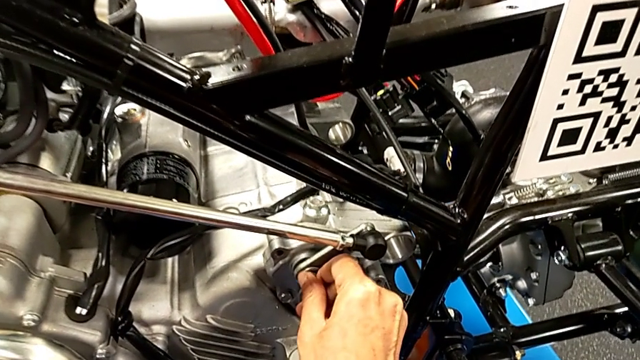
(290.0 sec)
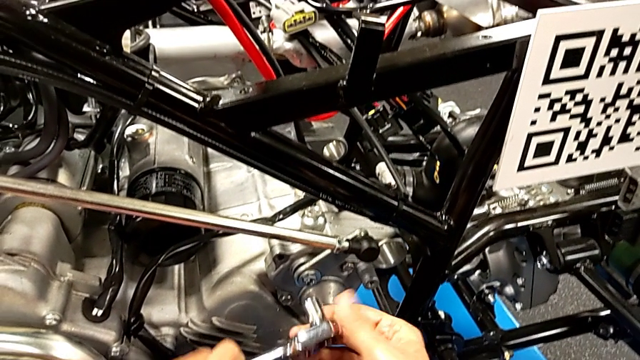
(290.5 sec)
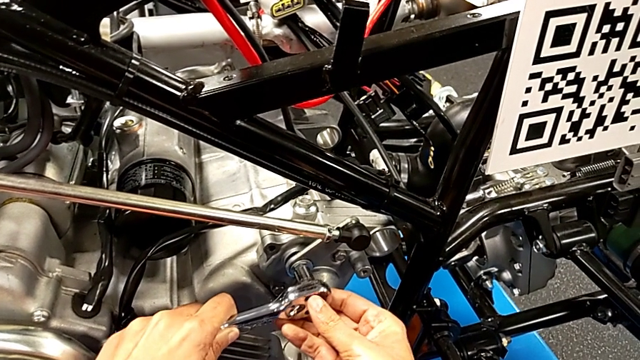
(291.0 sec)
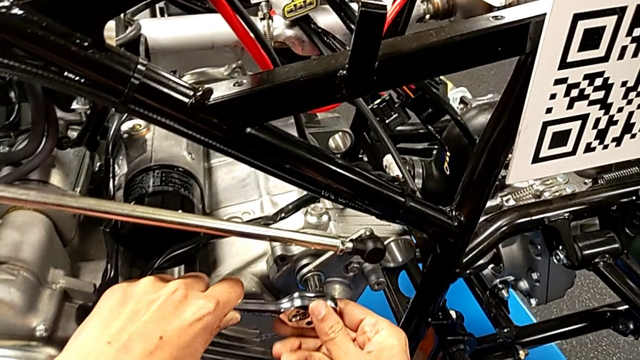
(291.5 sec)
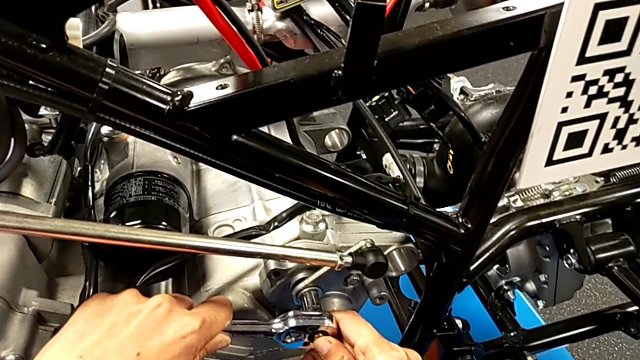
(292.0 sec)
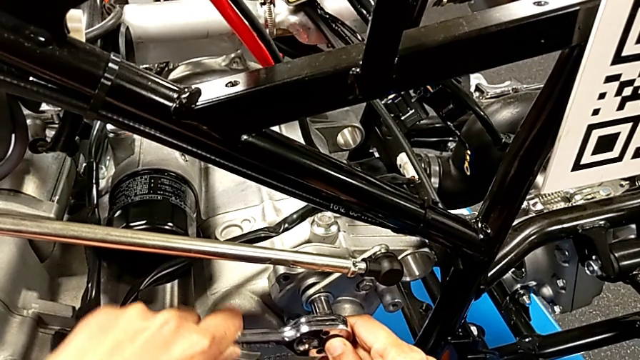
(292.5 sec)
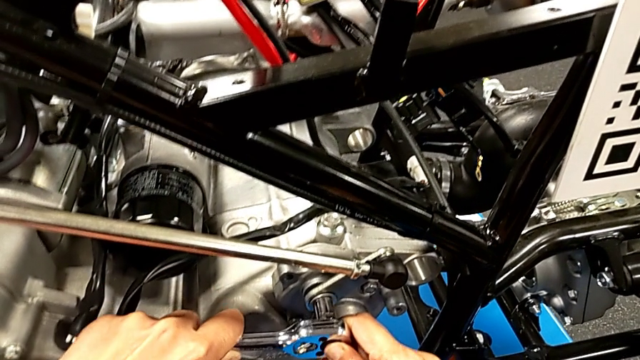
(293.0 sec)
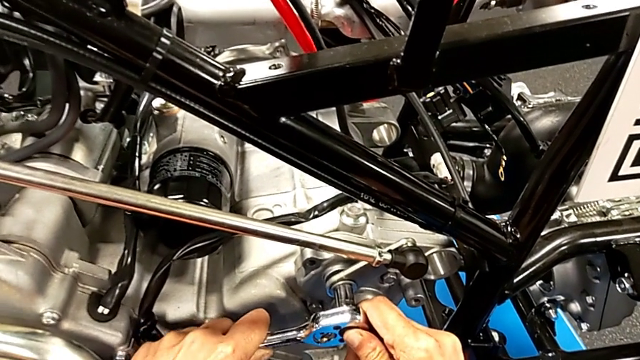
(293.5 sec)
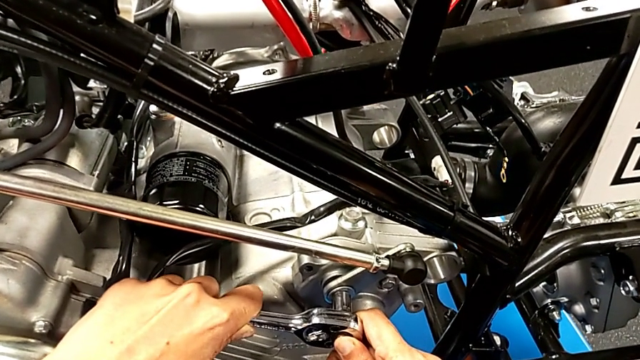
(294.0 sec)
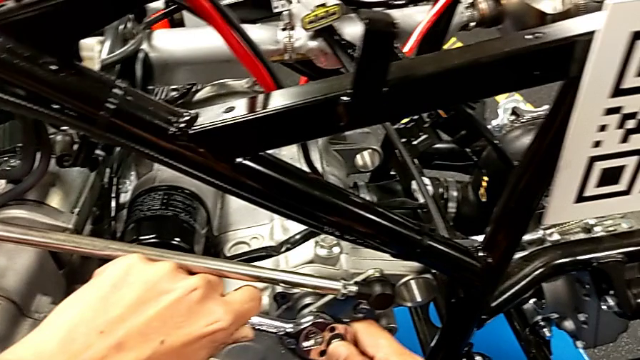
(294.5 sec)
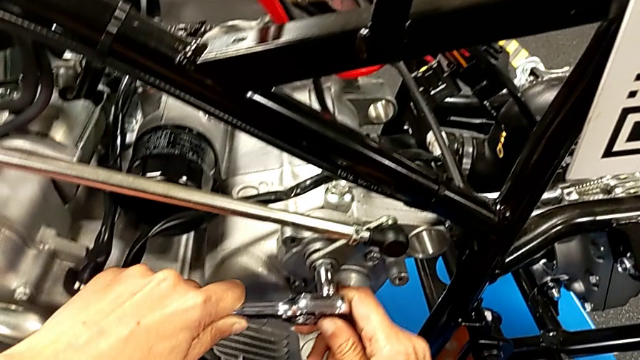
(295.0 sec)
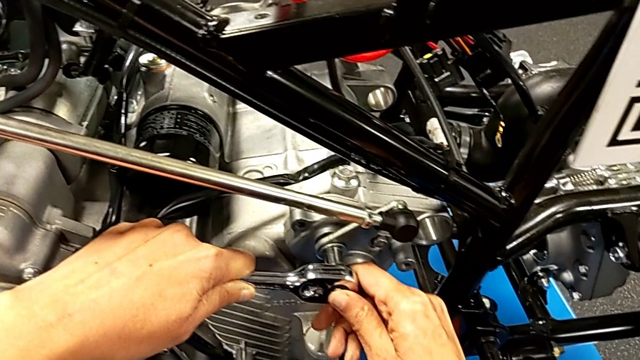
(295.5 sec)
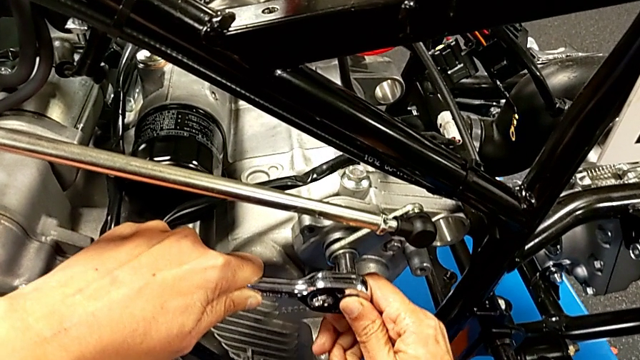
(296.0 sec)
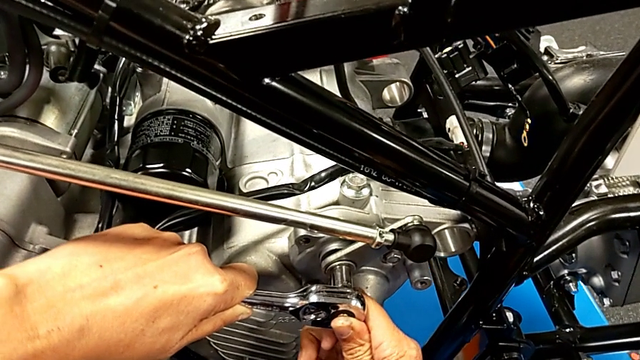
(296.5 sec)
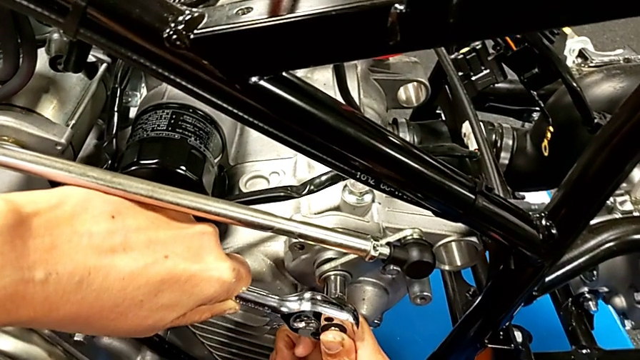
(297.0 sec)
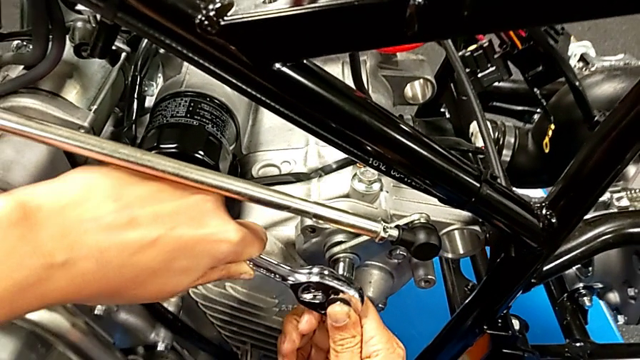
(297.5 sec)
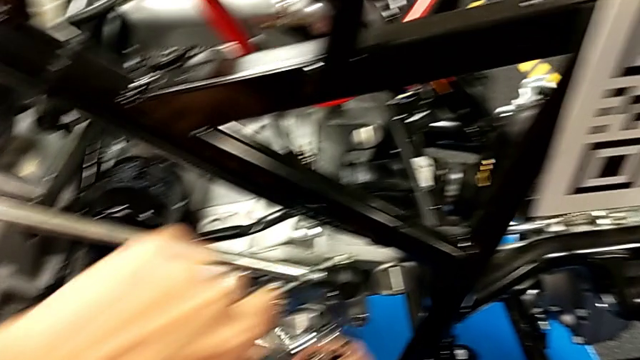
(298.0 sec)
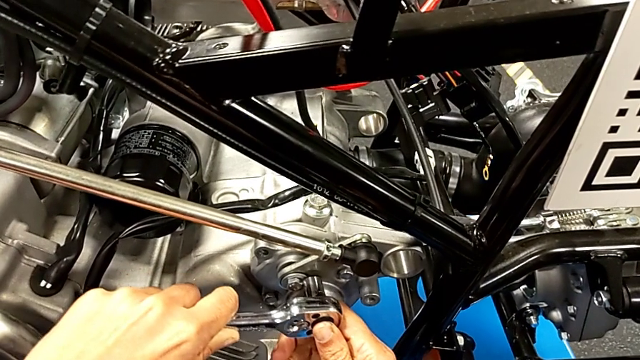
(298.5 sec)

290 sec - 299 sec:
The camera wearer is unscrewing the washer using the ratchet. They inspect the bolt, insert the ratchet with the left hand and begin to wrongly rotate it with the left hand.

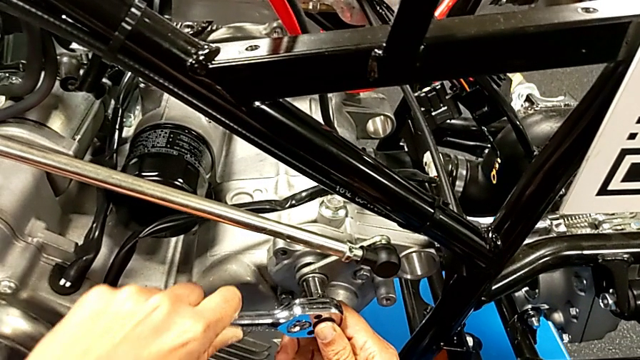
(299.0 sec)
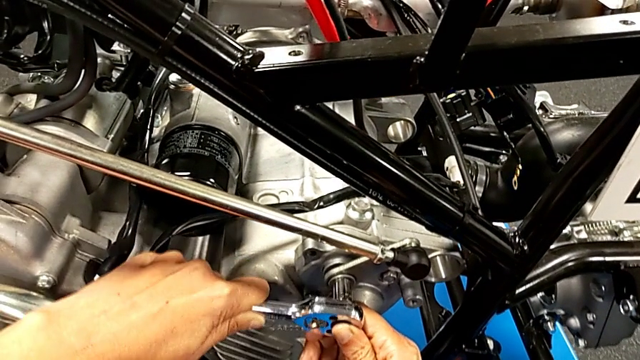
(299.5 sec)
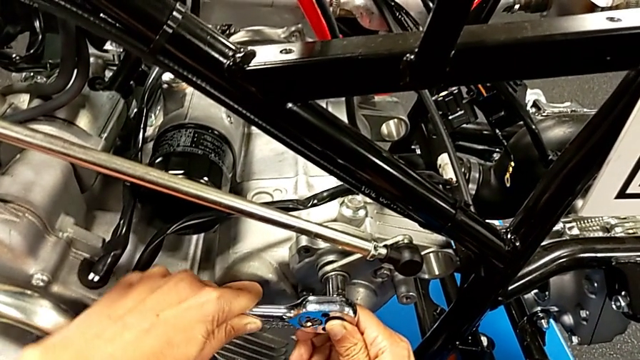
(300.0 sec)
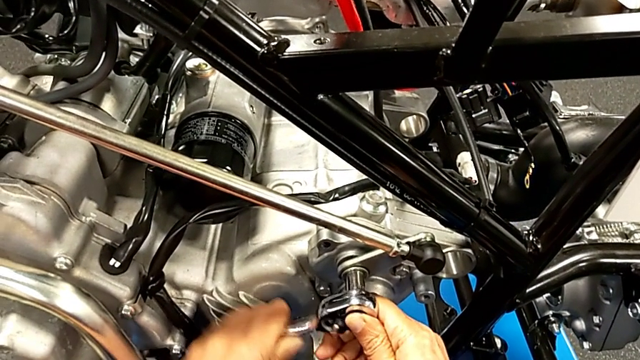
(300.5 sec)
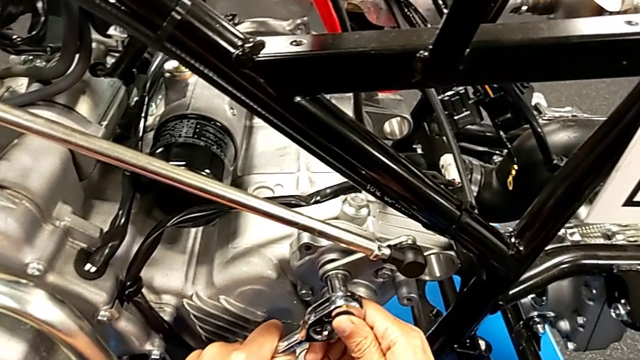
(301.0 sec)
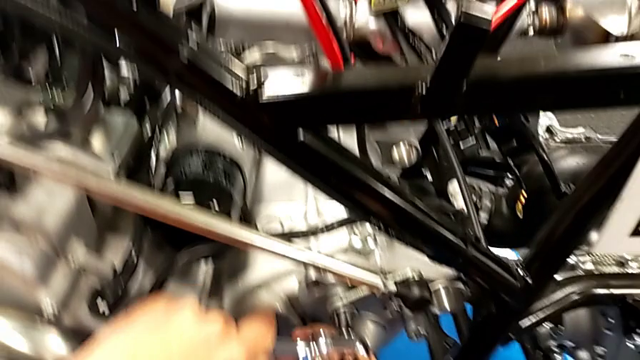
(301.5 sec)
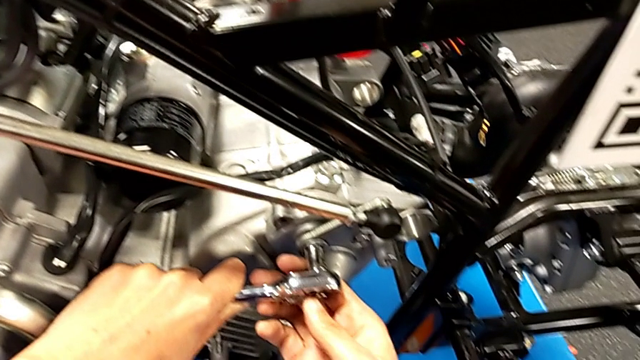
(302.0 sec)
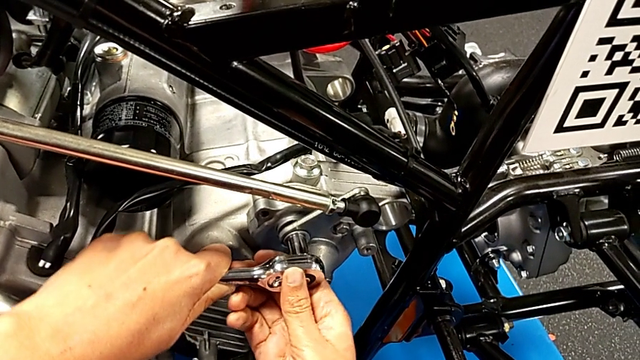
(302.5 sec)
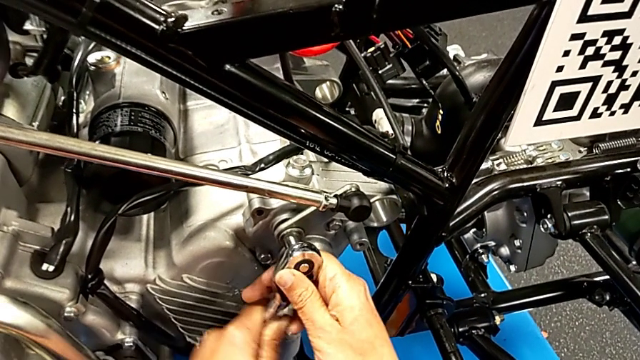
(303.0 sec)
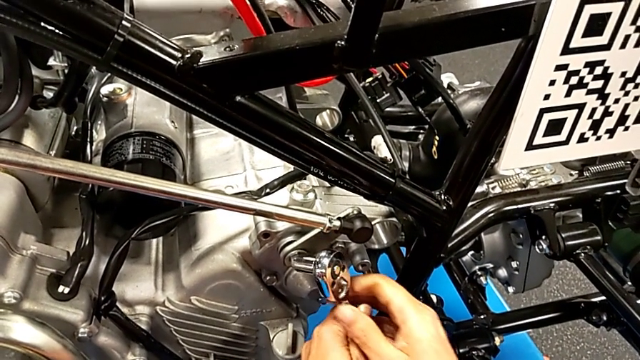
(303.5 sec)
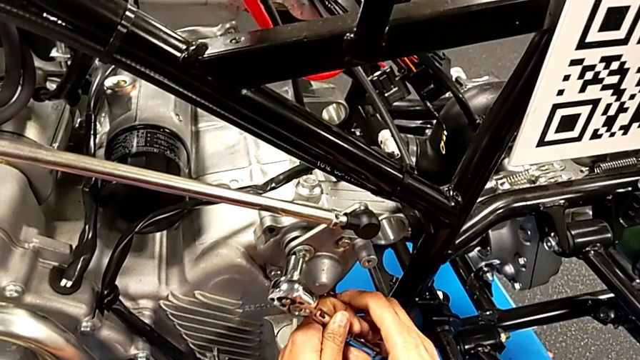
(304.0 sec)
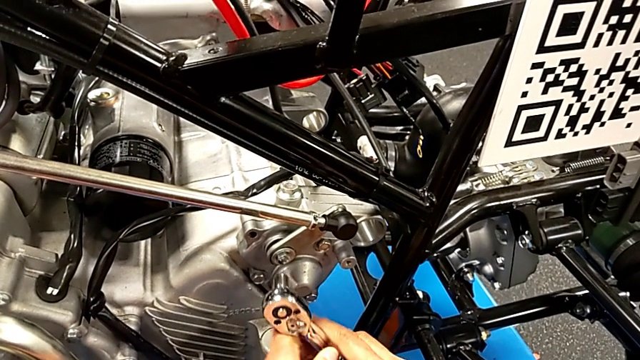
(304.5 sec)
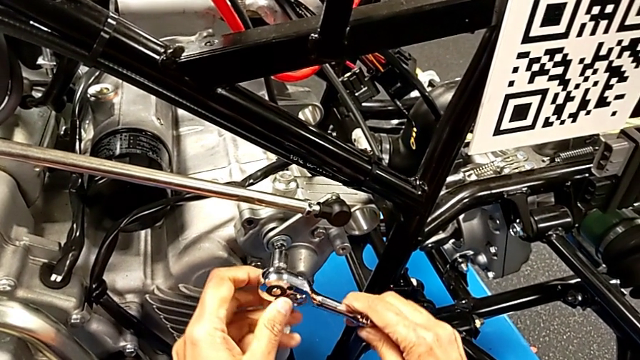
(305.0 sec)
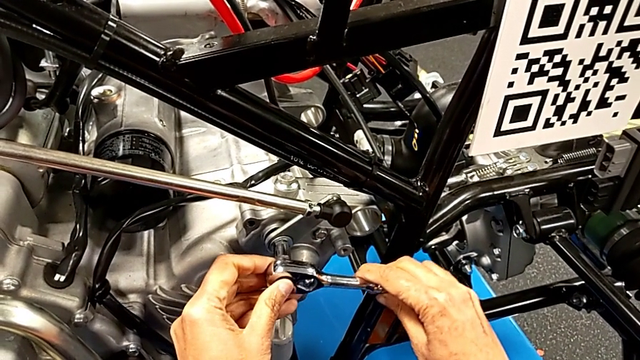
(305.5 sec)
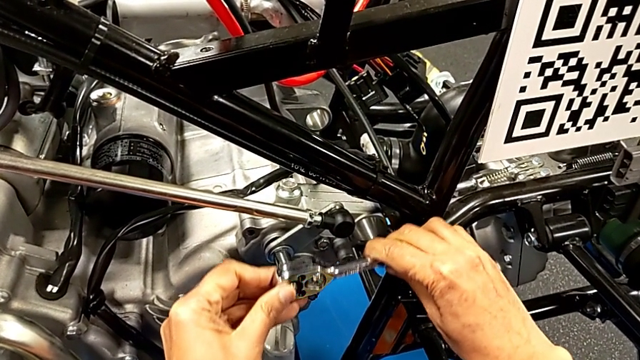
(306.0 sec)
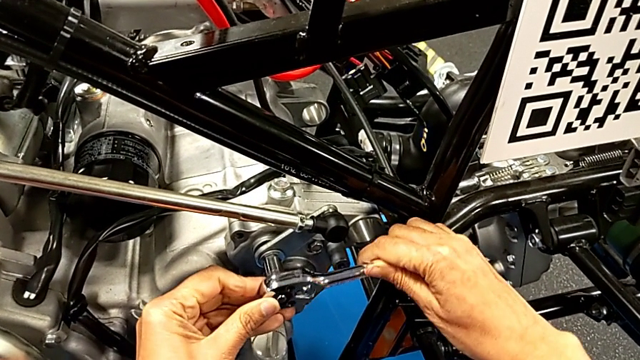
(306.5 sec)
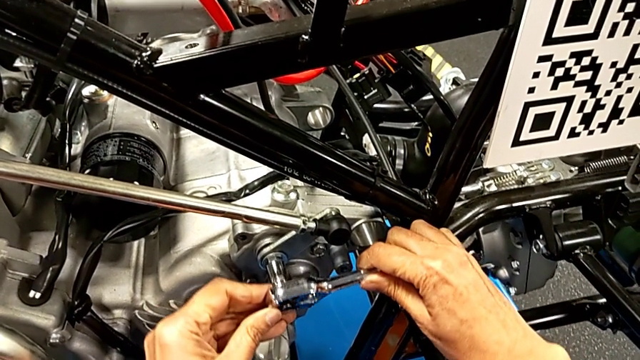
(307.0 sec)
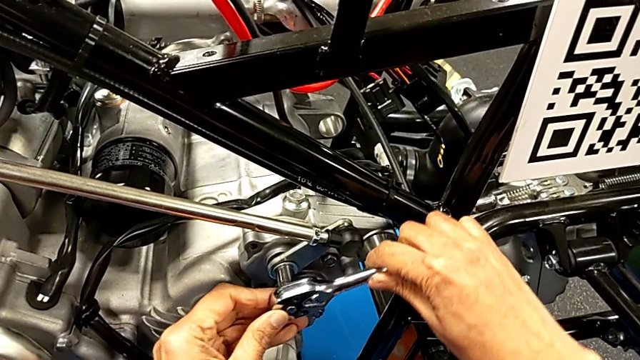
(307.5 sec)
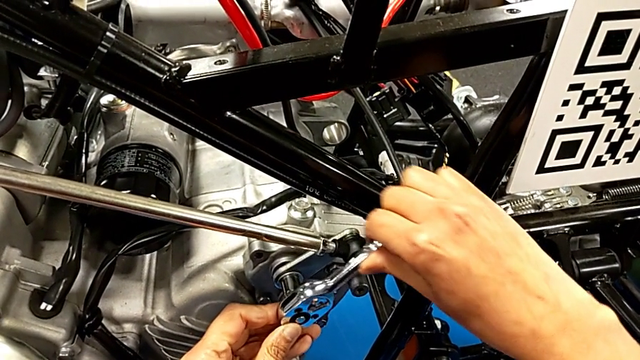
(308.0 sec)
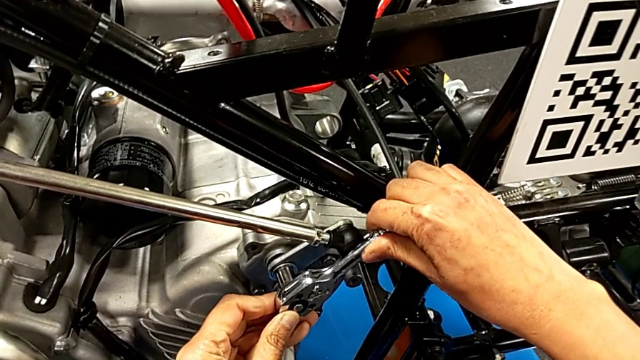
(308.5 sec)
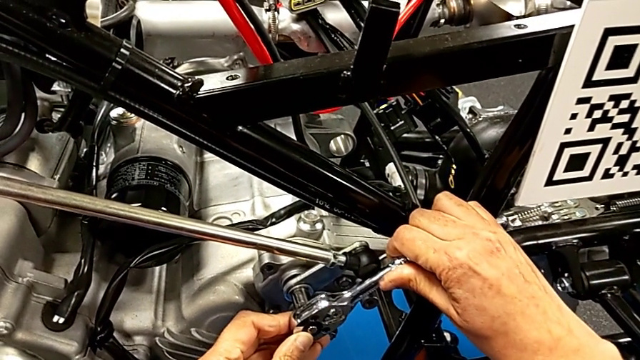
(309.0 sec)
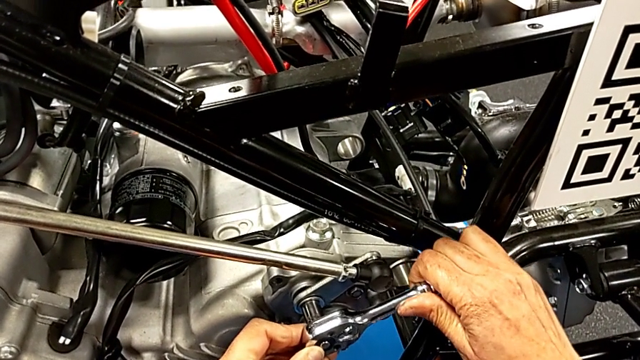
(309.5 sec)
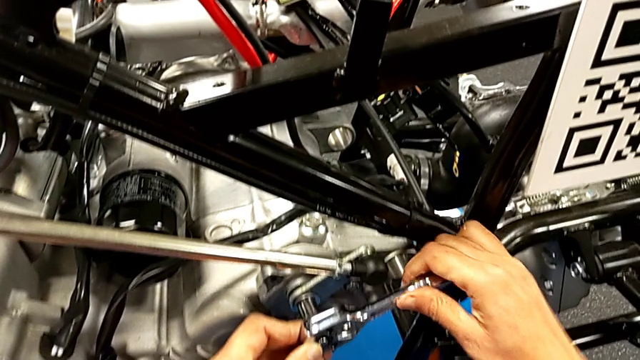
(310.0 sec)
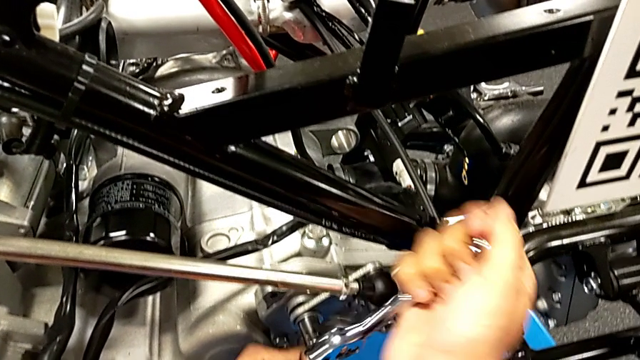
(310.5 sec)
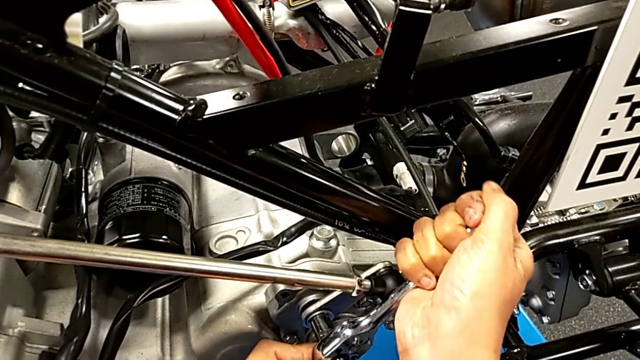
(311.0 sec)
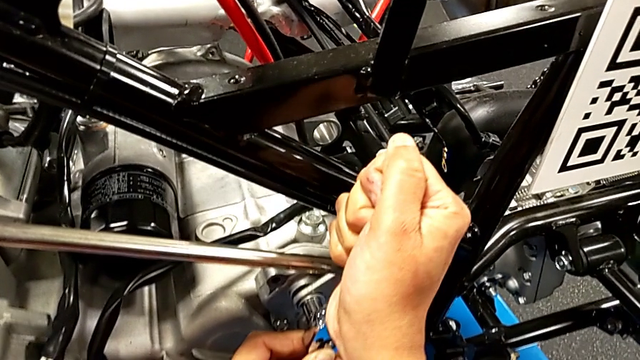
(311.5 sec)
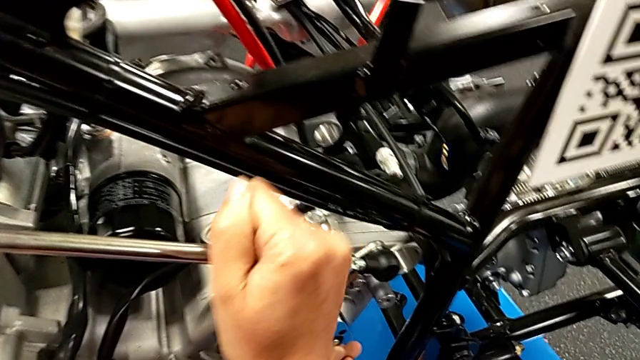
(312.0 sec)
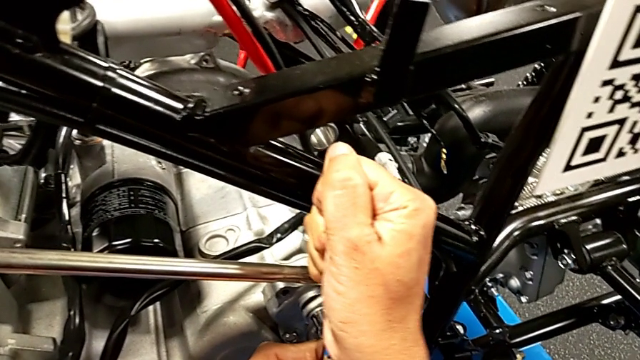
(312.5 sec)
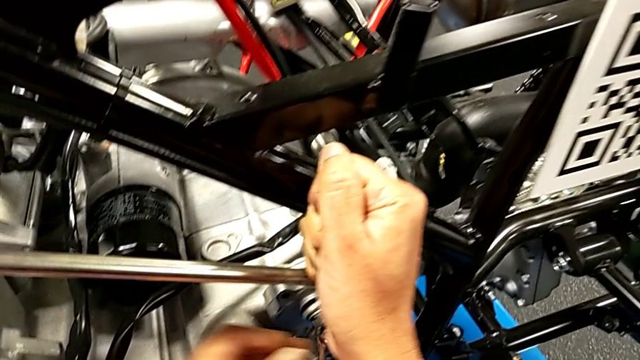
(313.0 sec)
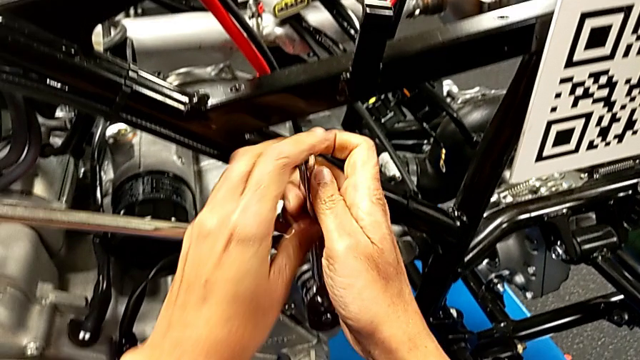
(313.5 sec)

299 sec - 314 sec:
The camera wearer is unscrewing the washer using the ratchet. They keep wrongly rotating the ratchet with the left hand.
